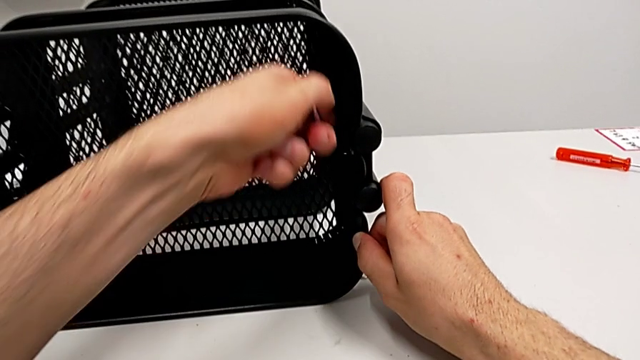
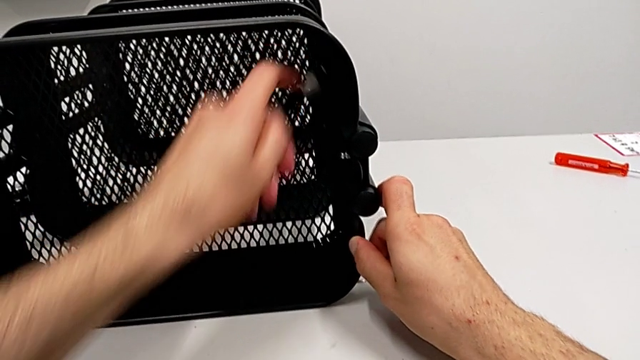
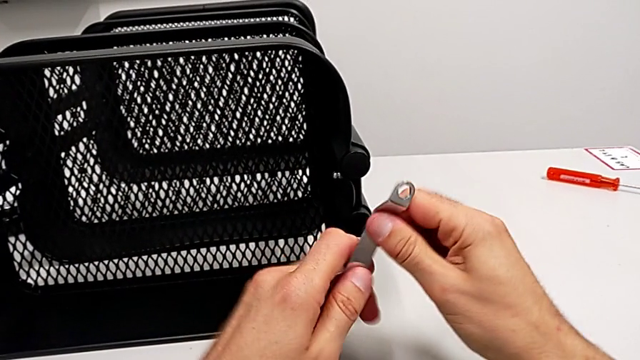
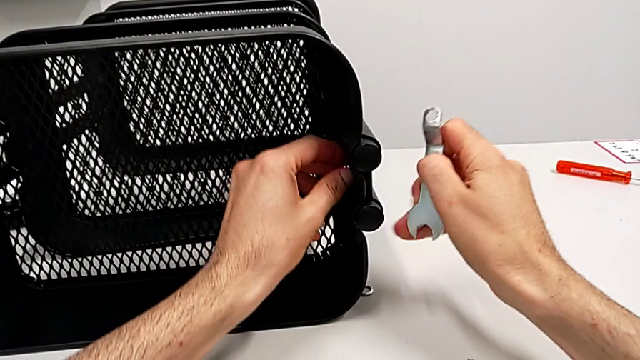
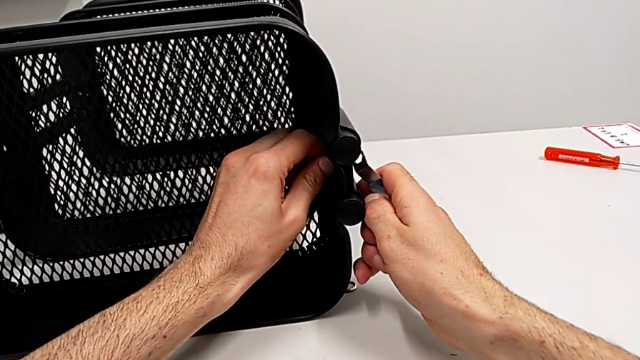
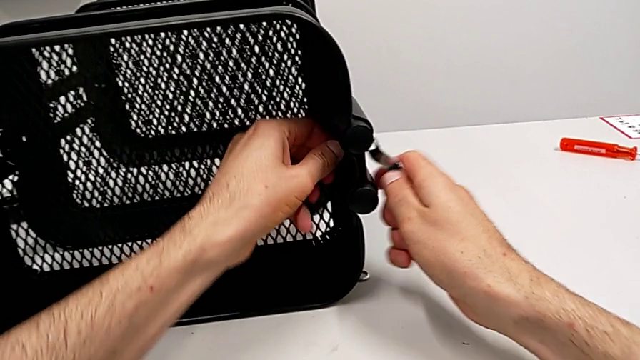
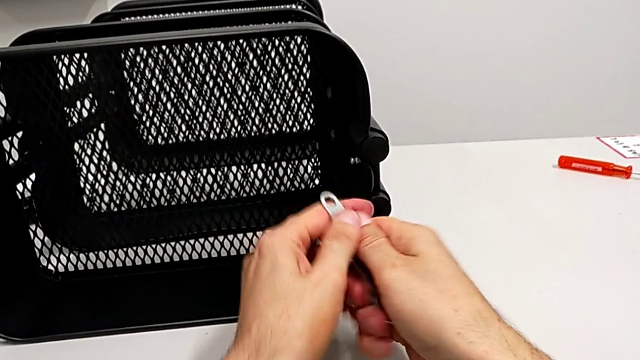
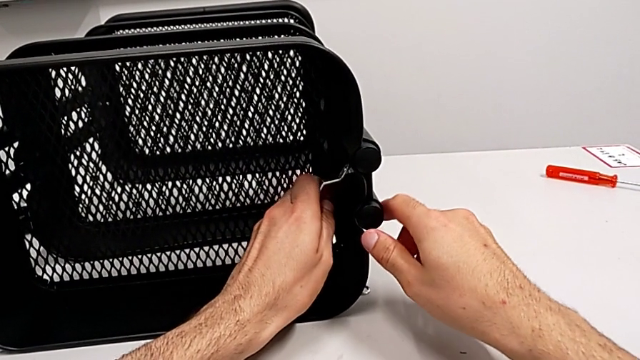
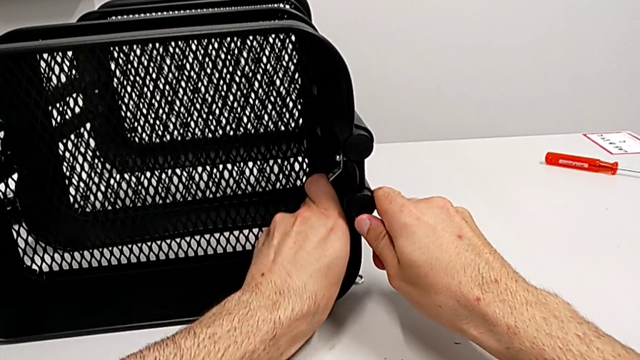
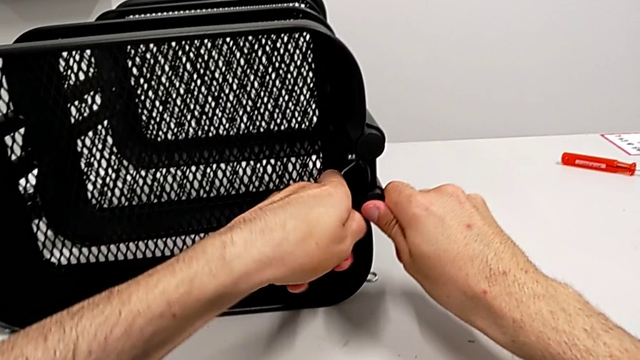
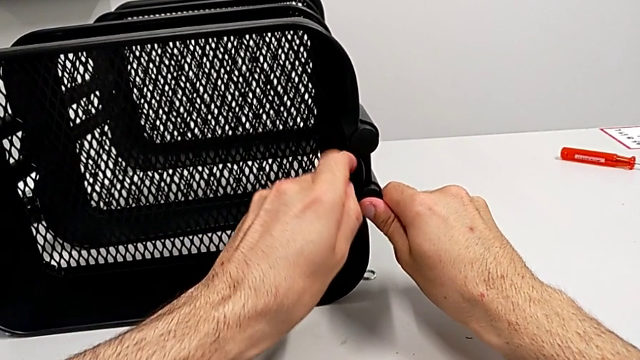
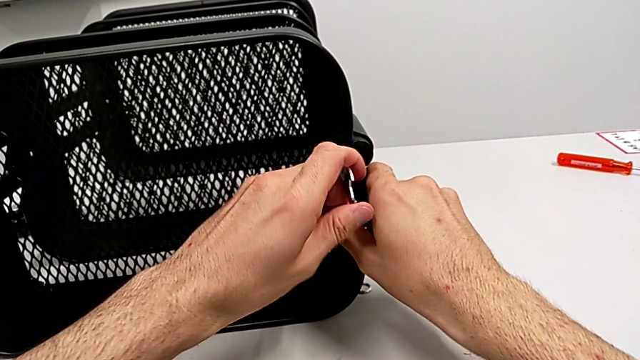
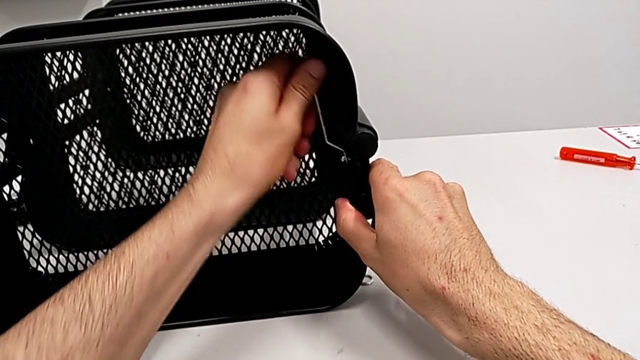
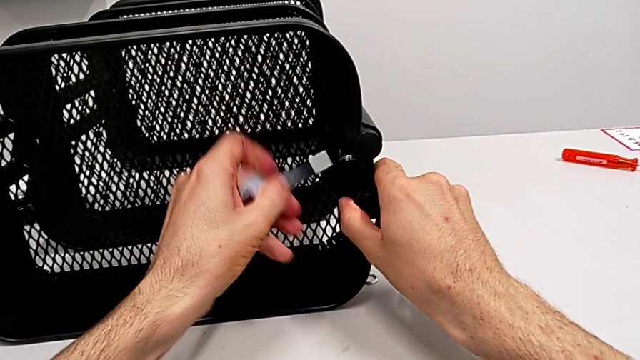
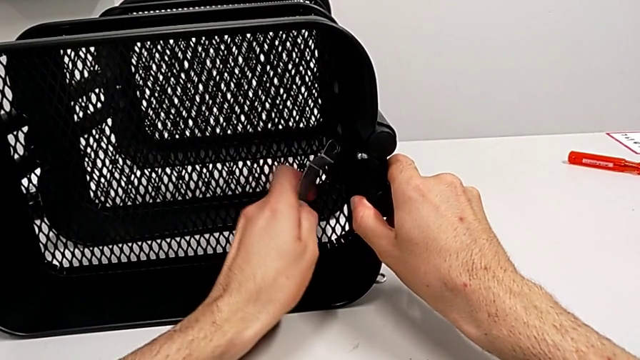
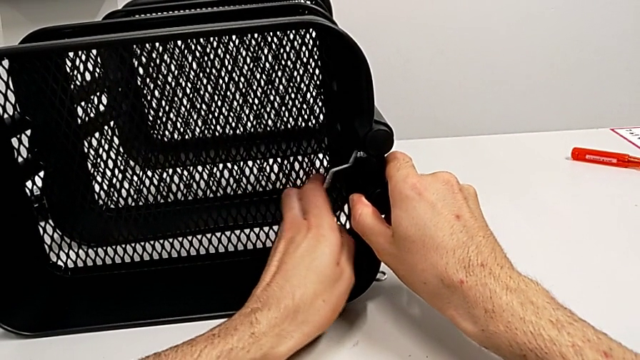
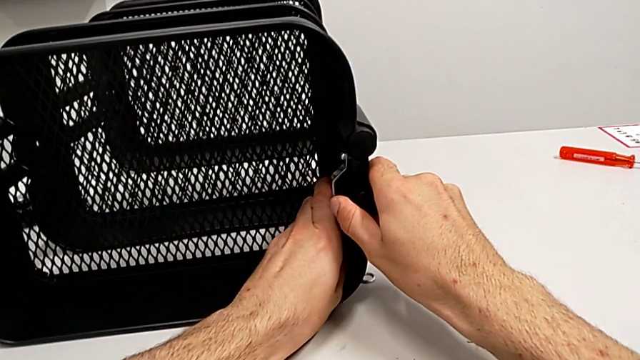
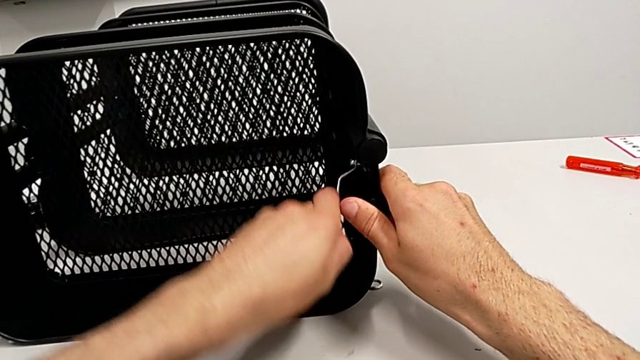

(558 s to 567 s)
The camera wearer is disassembling the top grid tray. They unscrew the hexagon cap nut and begin to unscrew it.

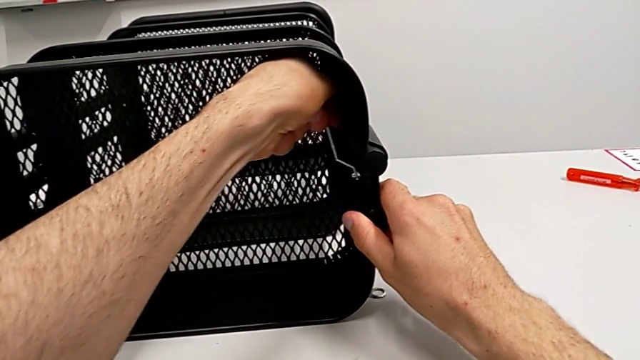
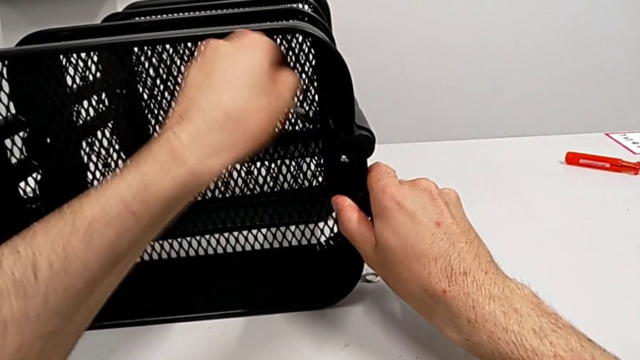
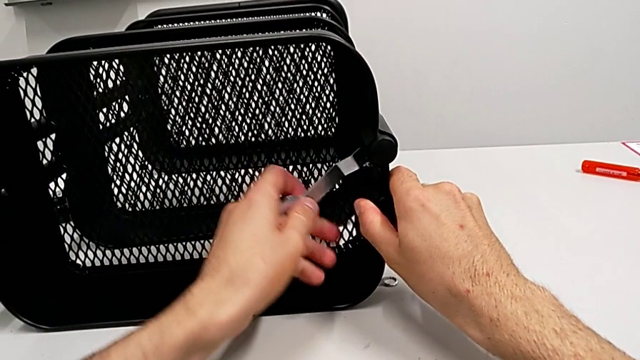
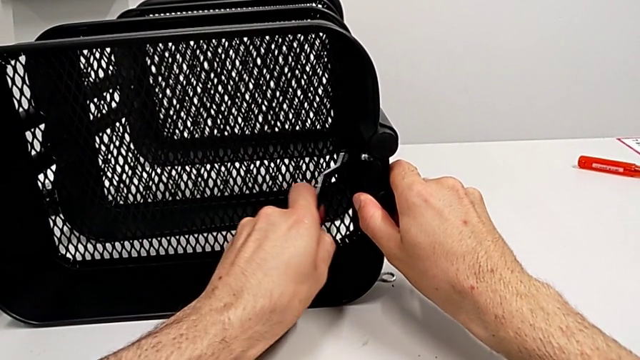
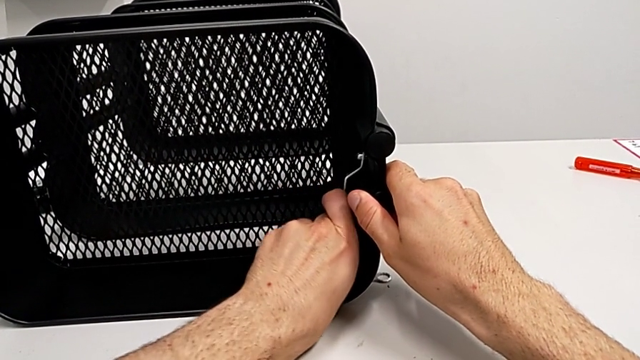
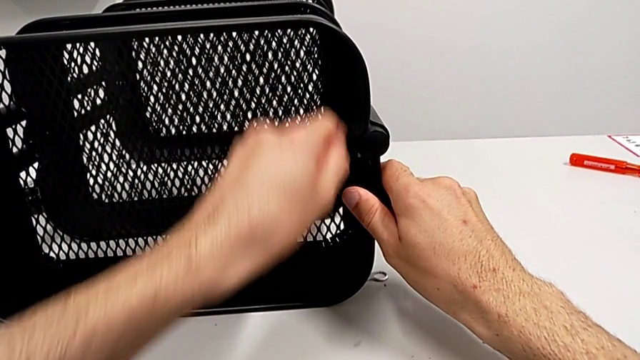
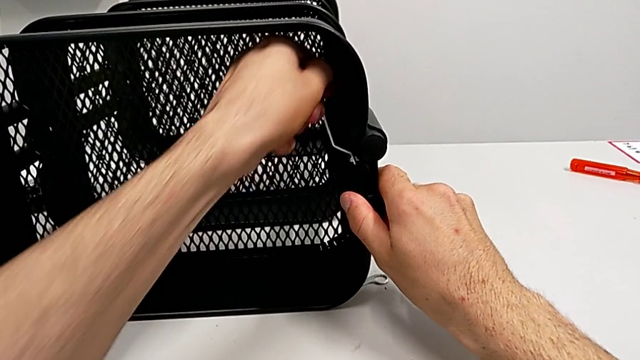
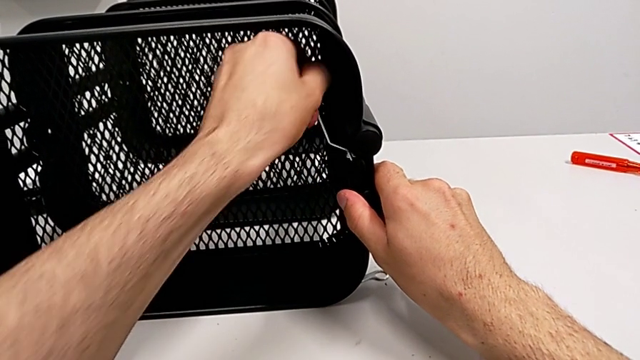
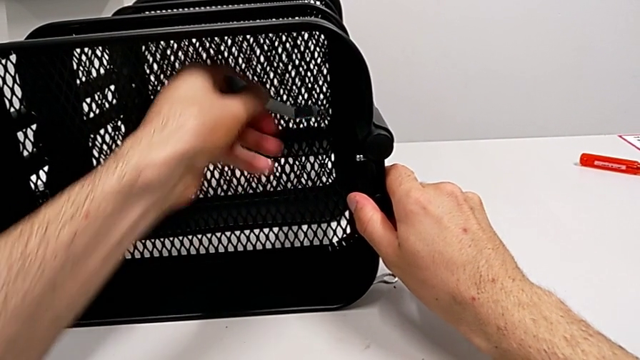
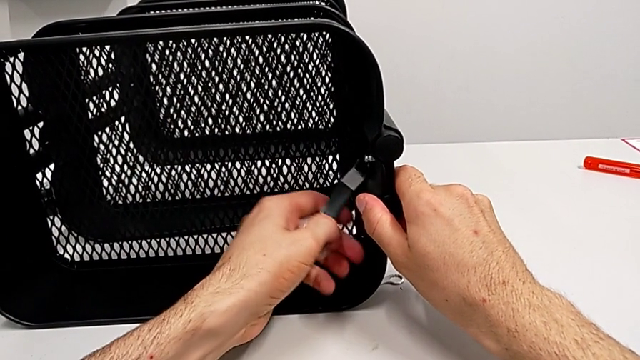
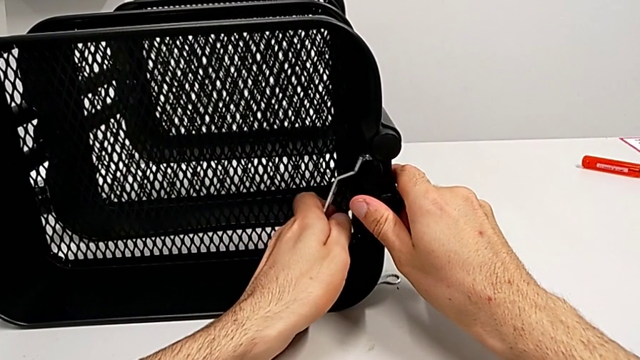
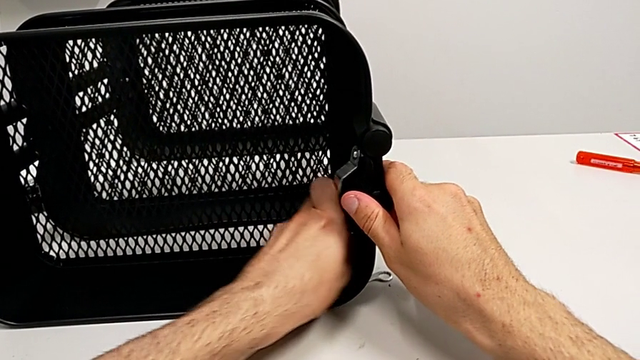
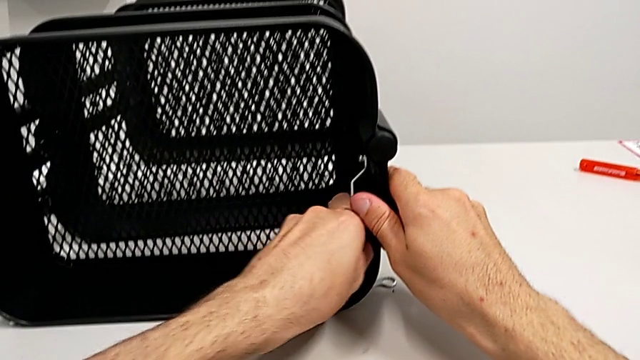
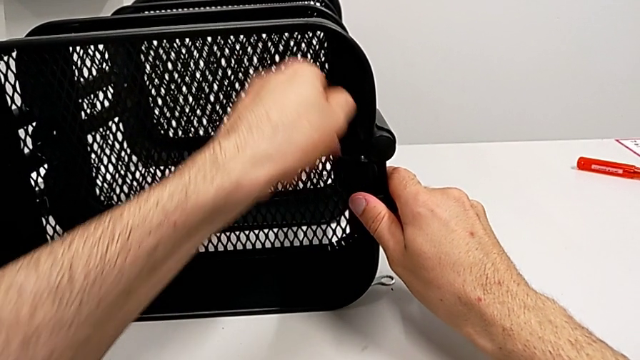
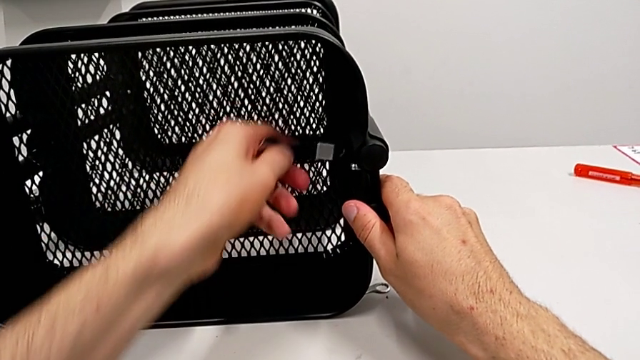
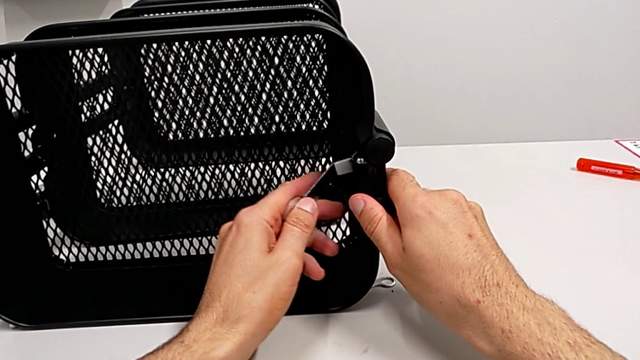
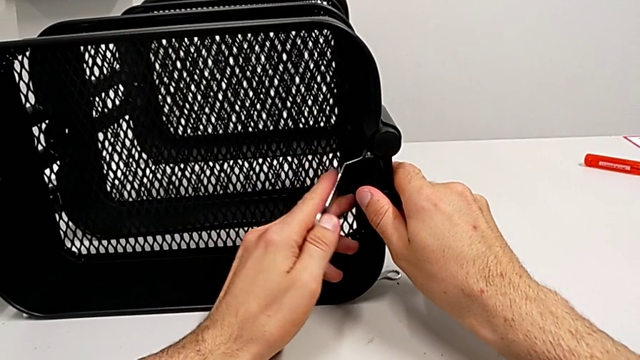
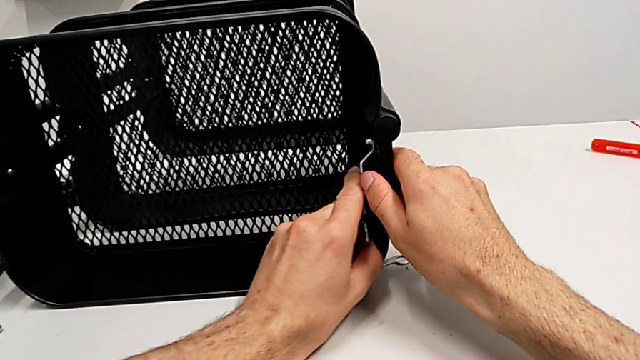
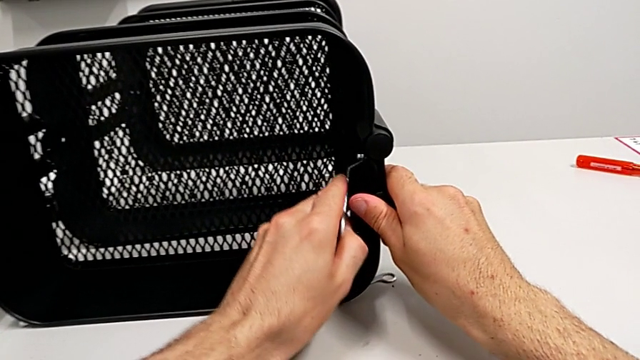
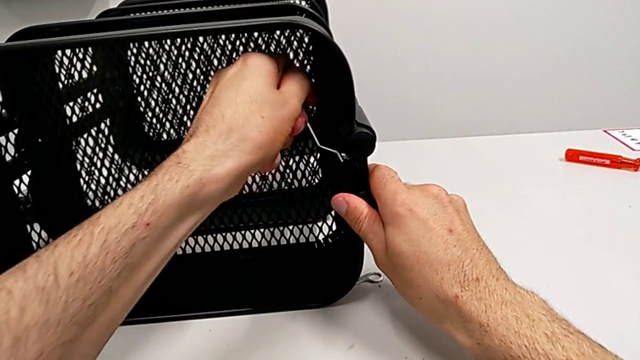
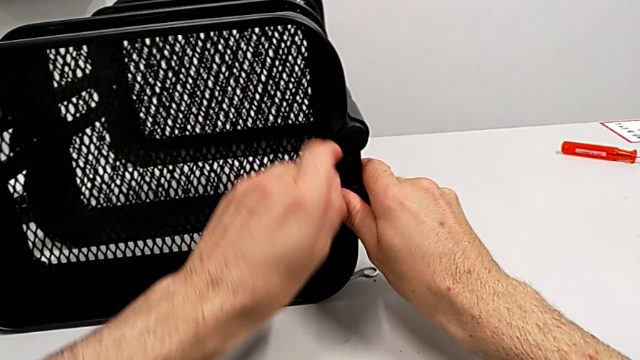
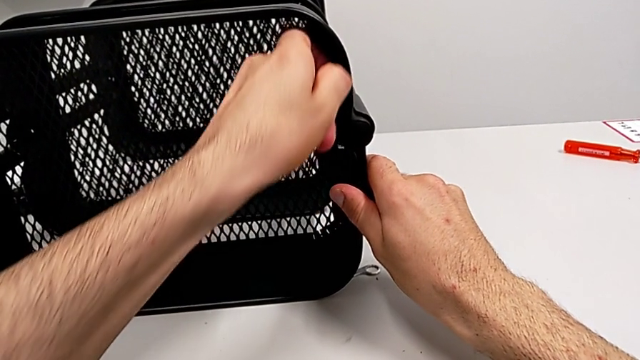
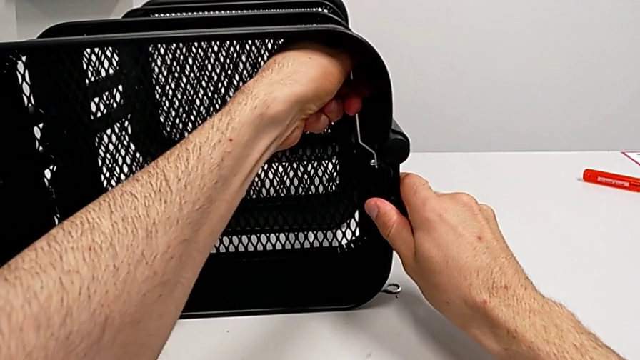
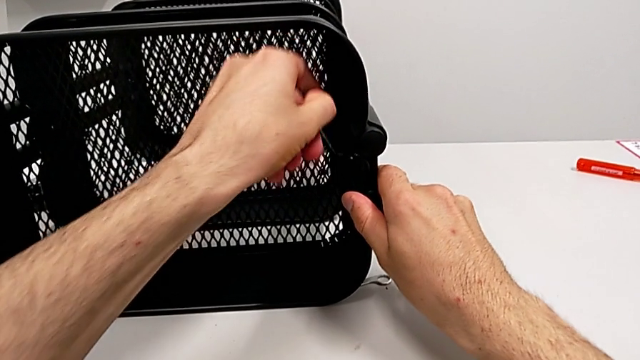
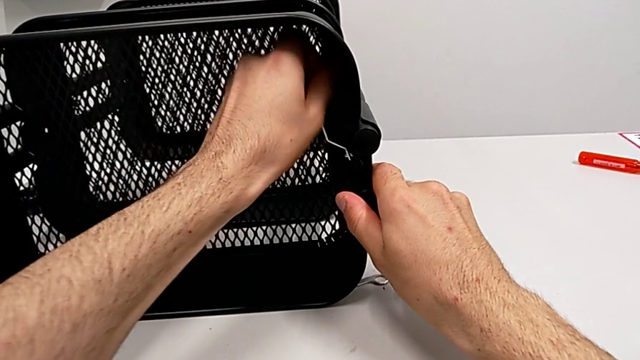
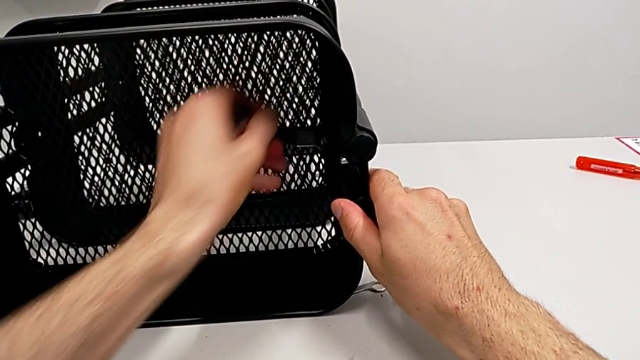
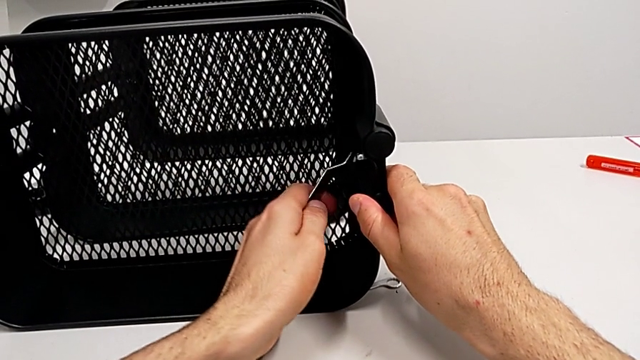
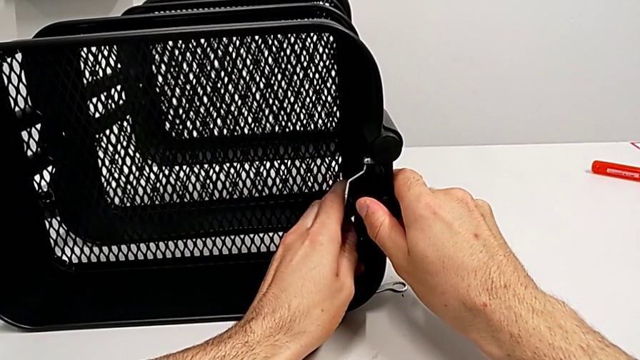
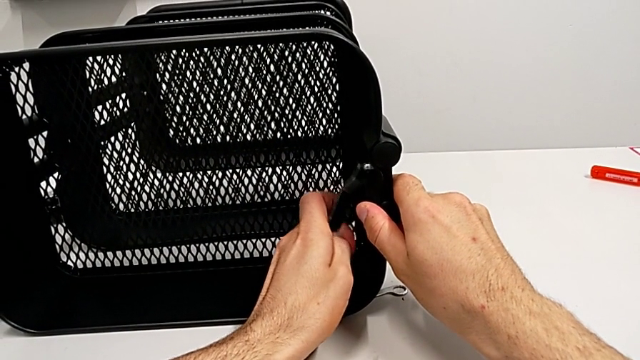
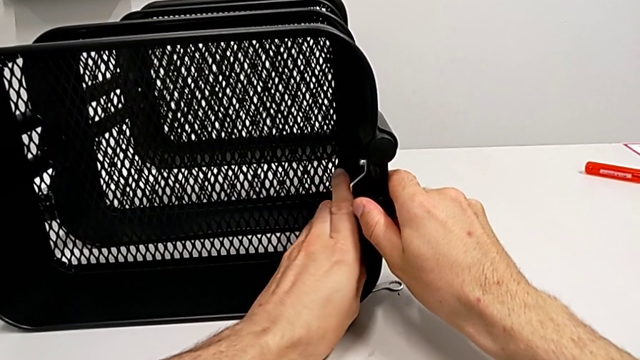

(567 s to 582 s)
The camera wearer is disassembling the top grid tray. They keep unscrewing the hexagon cap nut.
